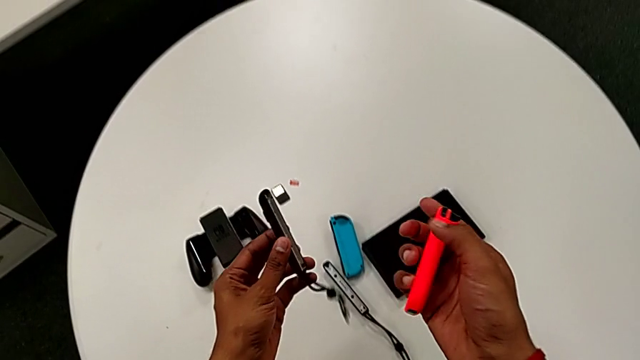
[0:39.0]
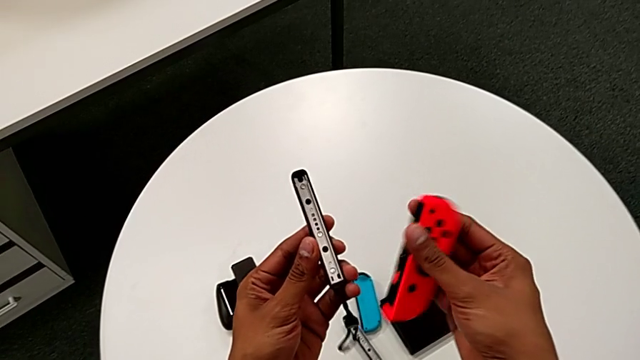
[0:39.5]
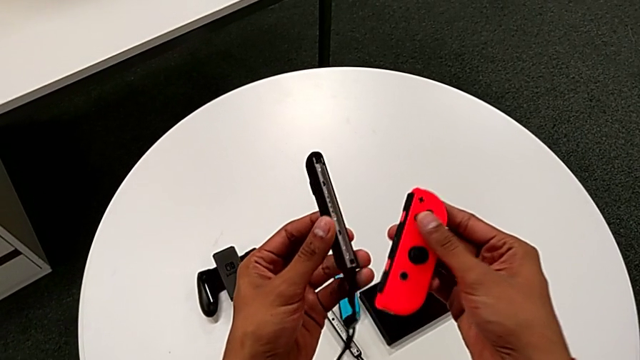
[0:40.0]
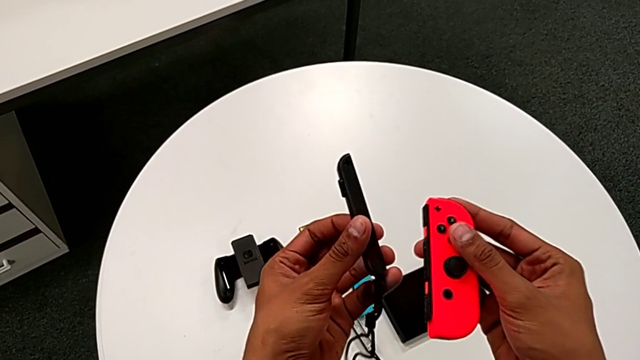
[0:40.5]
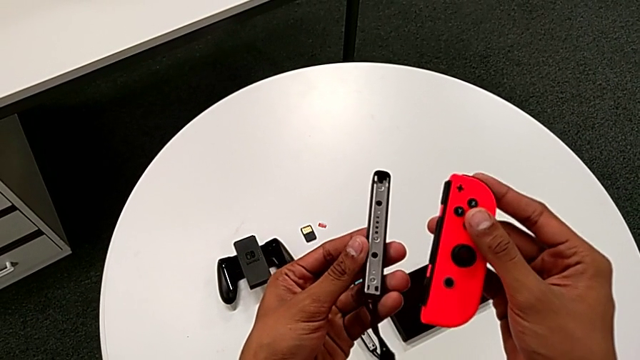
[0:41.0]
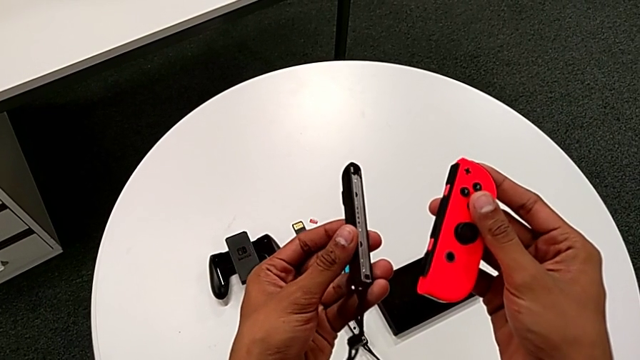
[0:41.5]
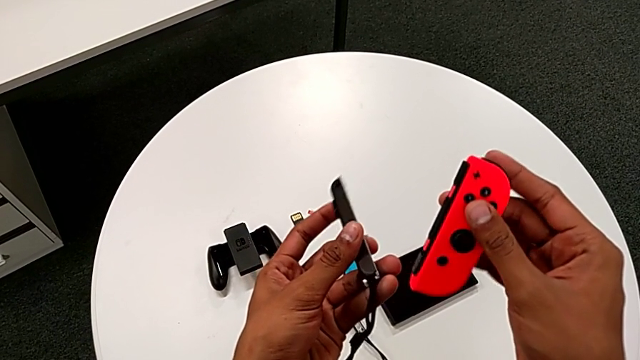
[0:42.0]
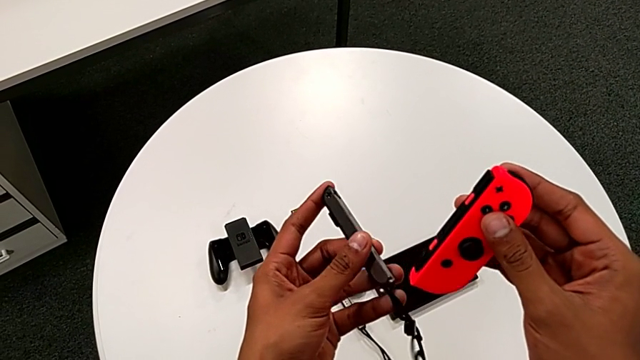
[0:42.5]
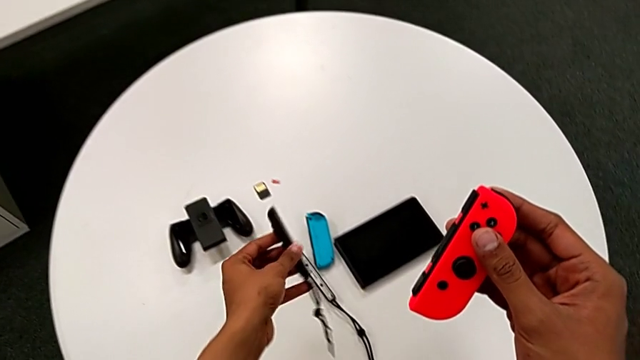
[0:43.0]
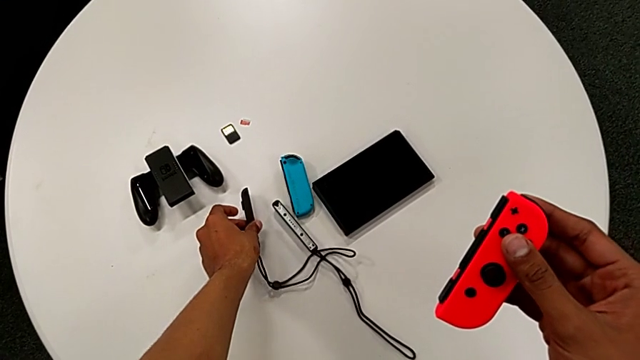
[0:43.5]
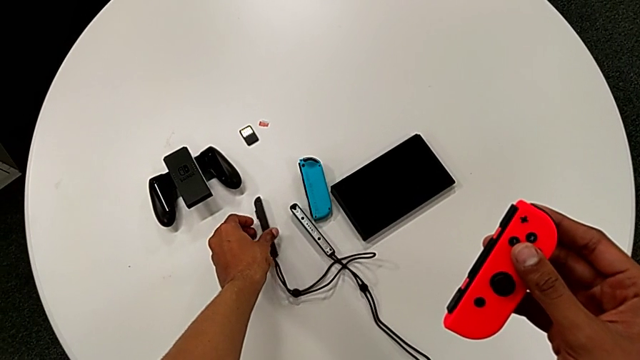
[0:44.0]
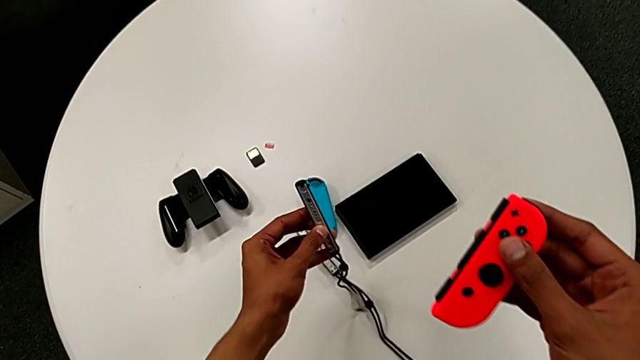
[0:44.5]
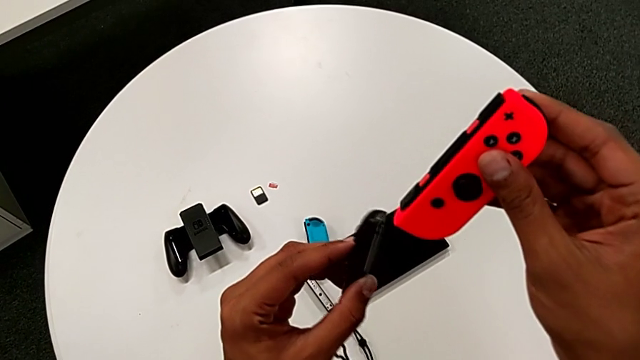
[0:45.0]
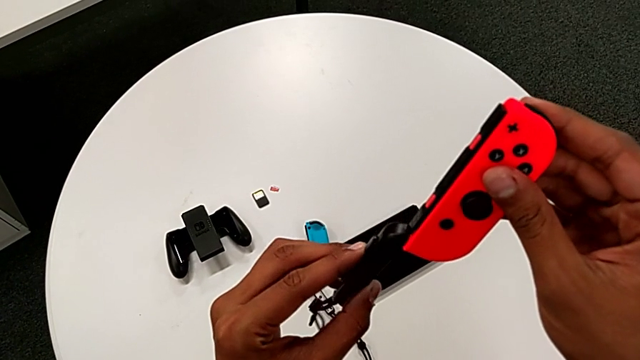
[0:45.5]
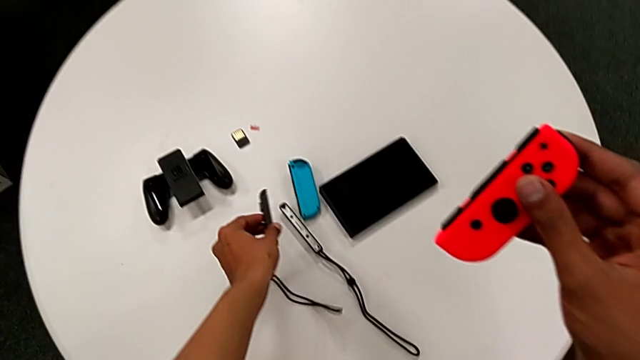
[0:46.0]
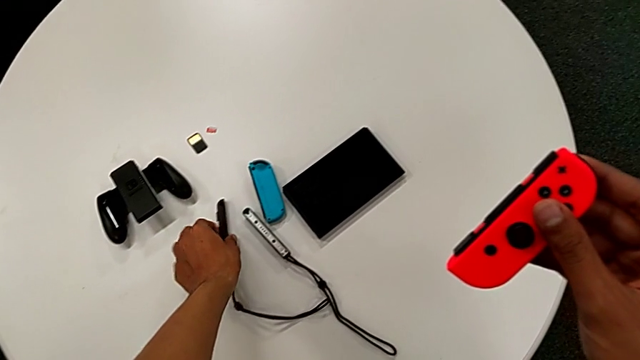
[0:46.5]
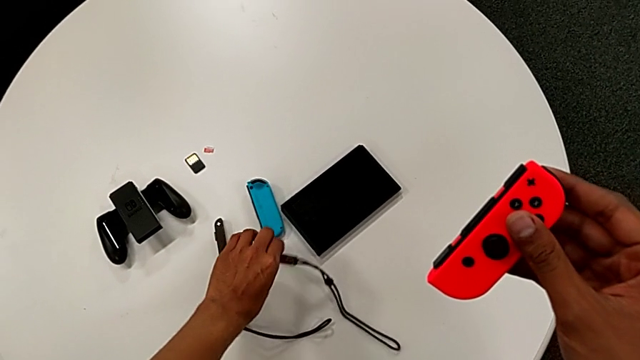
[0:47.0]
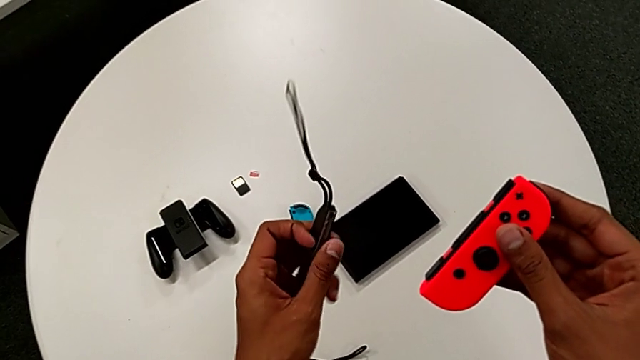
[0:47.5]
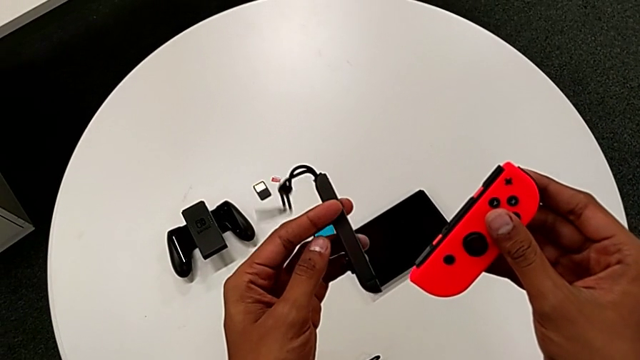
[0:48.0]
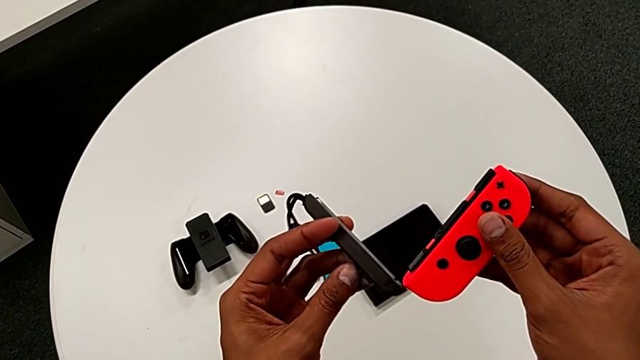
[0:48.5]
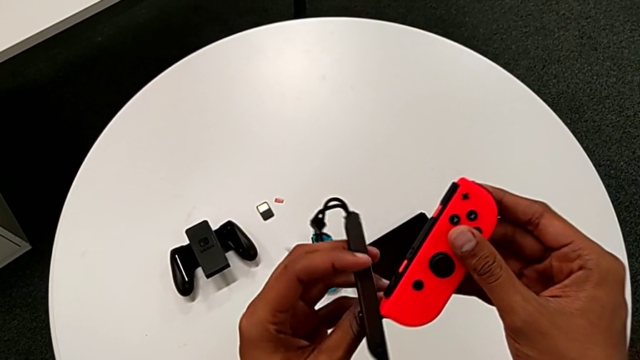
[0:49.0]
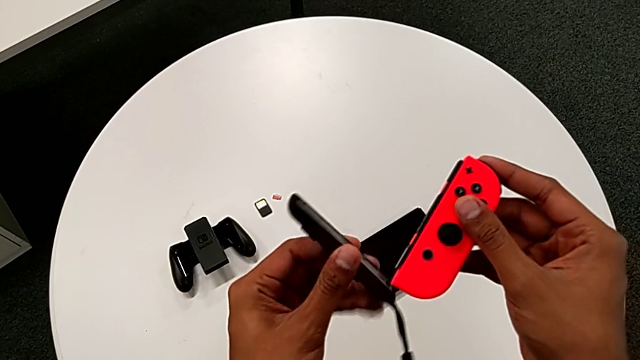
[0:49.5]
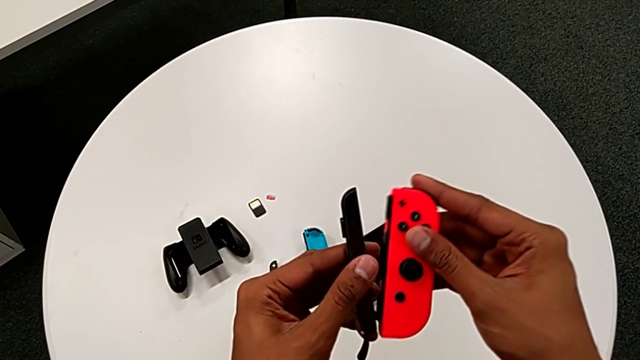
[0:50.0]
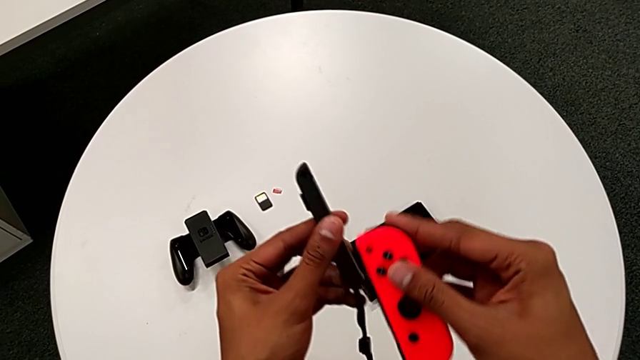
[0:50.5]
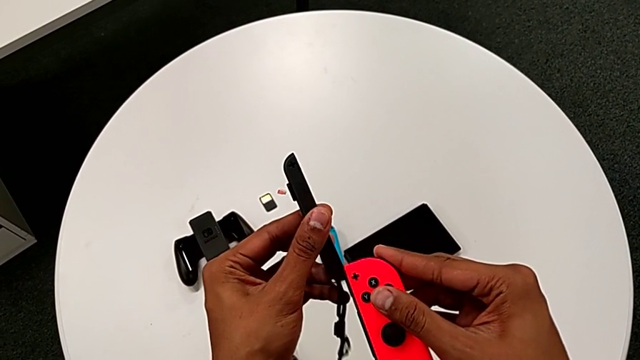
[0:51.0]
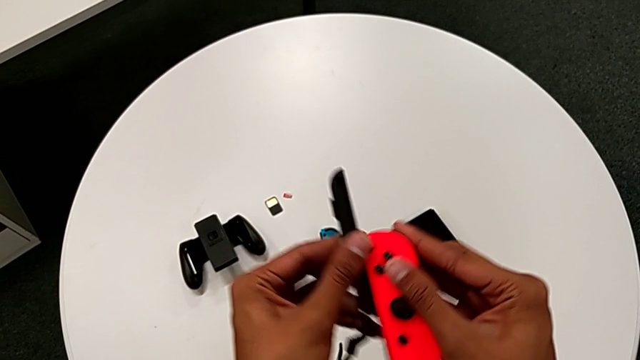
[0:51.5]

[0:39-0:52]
The camera wearer is changing the controller from the Joy-Con comfort grip to the two Joy-Cons. They lift the red Joy-Con controller, inspect the Joy-Con controller, place the black Joy-Con strap, lift it, place it, getting the wrong Joy-Con strap, lift it and slide the red Joy-Con controller.

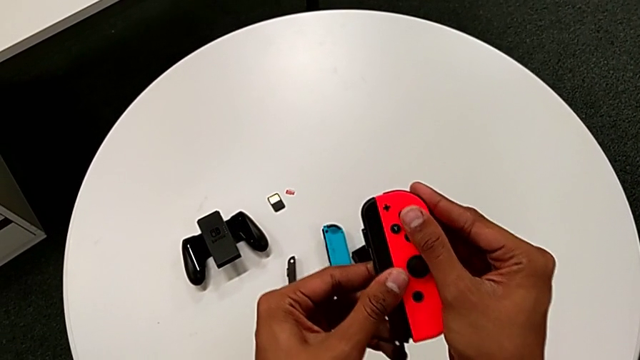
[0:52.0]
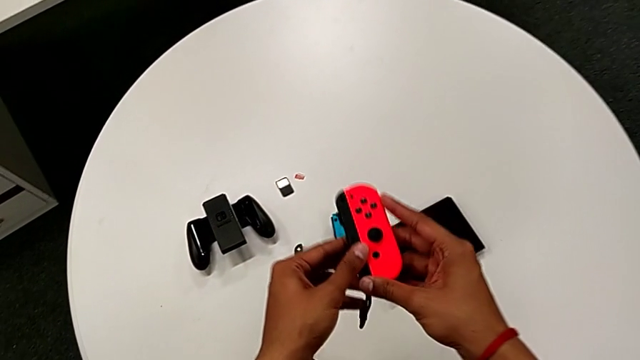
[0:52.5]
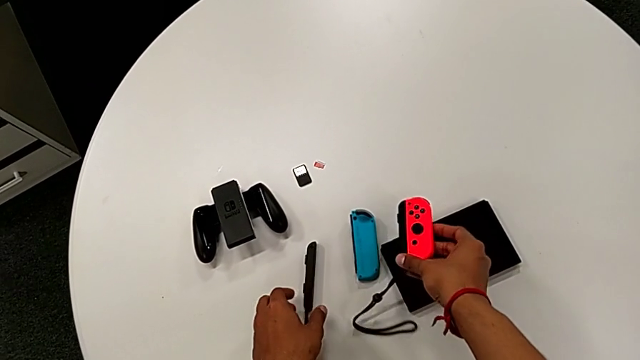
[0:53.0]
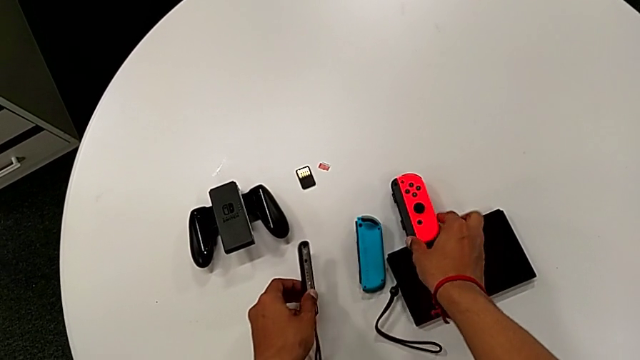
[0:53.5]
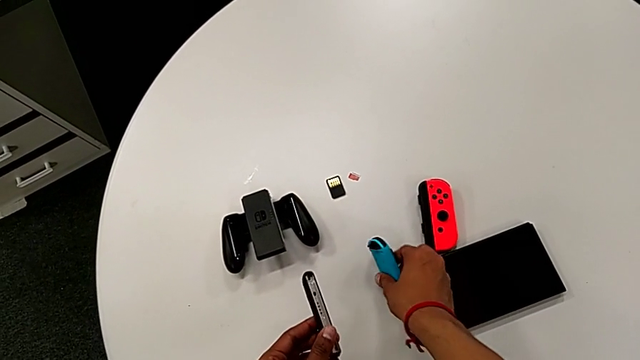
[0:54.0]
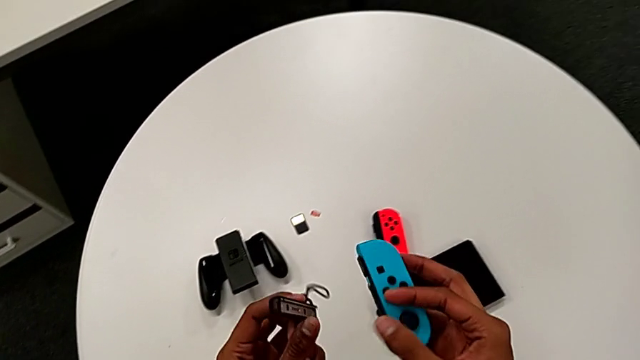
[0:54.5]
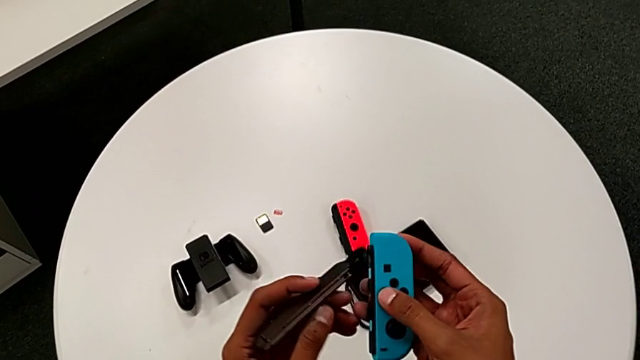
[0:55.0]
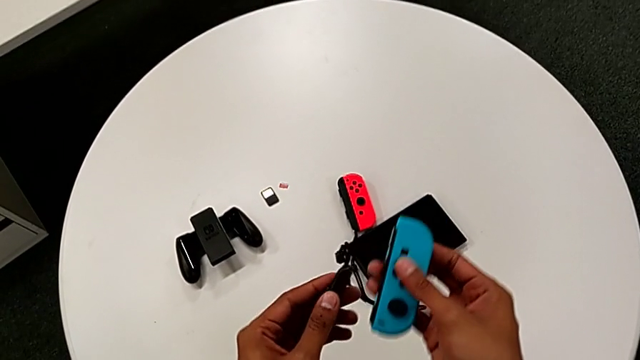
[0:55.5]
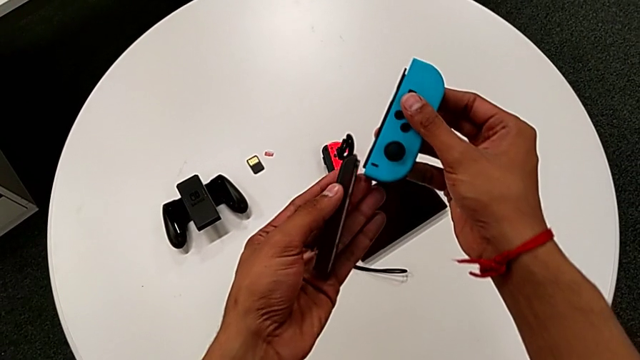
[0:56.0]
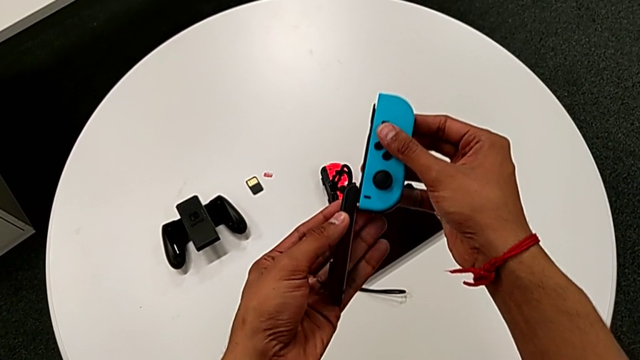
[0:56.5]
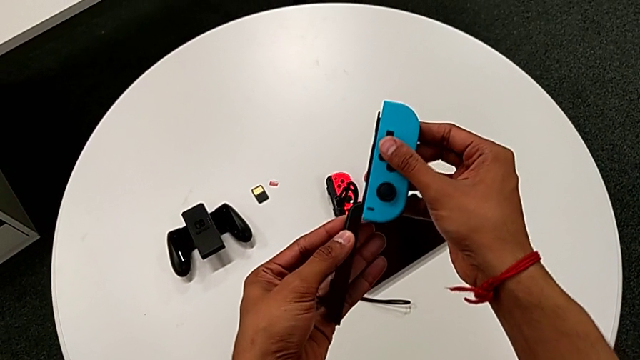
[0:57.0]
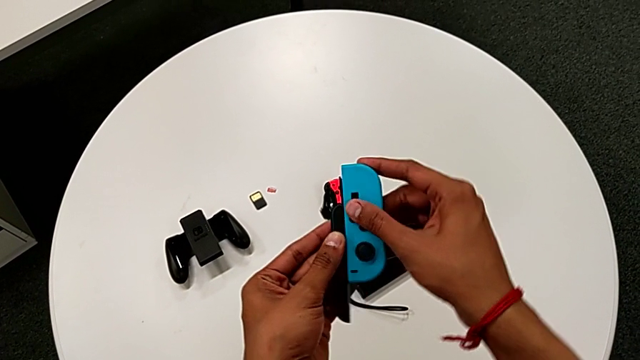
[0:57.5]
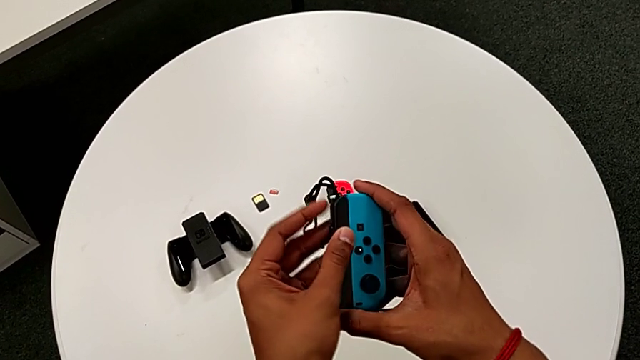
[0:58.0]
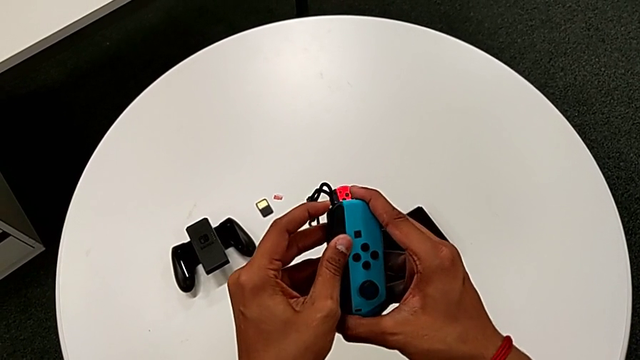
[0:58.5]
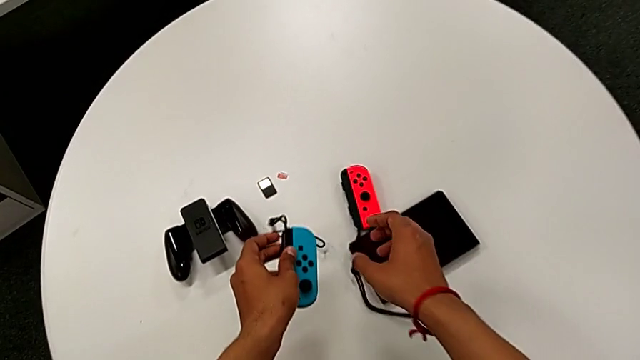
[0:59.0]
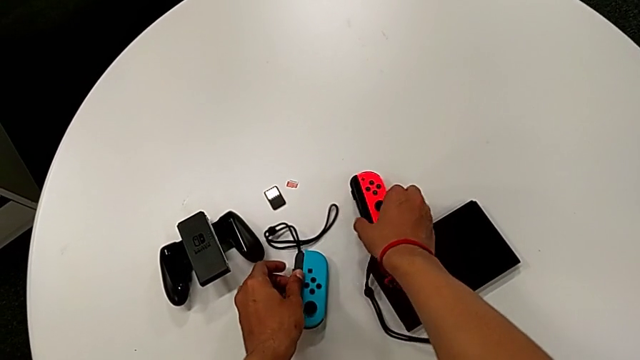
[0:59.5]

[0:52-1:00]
The camera wearer is changing the controller from the Joy-Con comfort grip to the two Joy-Cons. They place the red Joy-Con controller, lift the blue Joy-Con controller, insert it and place it.
